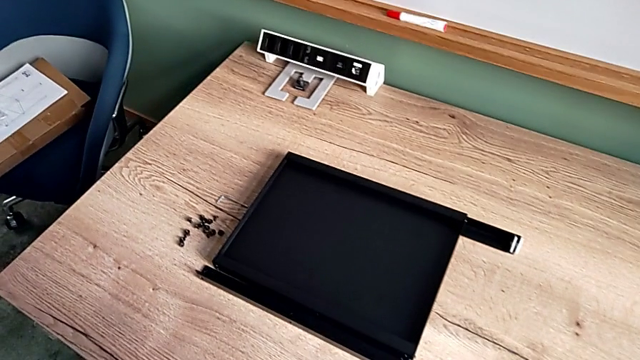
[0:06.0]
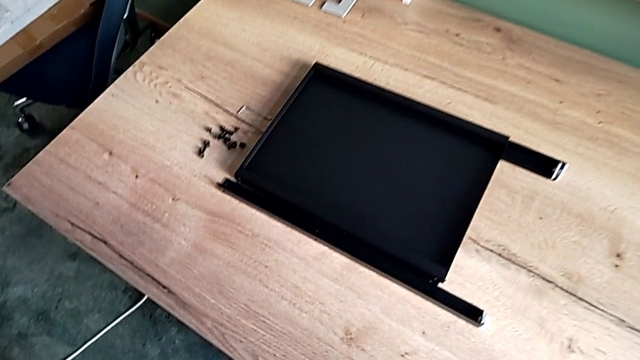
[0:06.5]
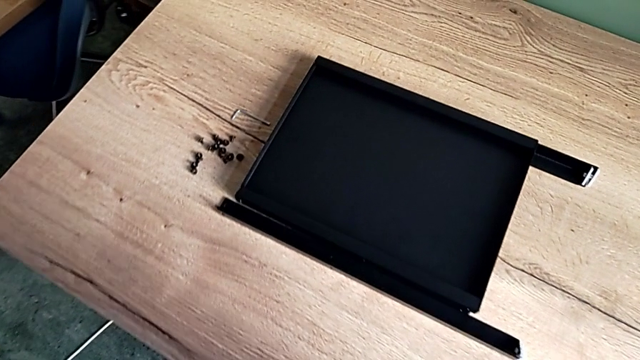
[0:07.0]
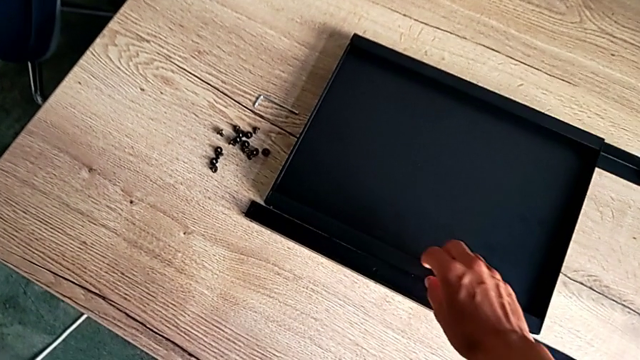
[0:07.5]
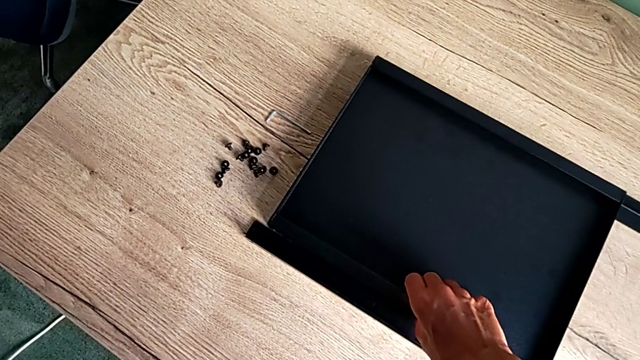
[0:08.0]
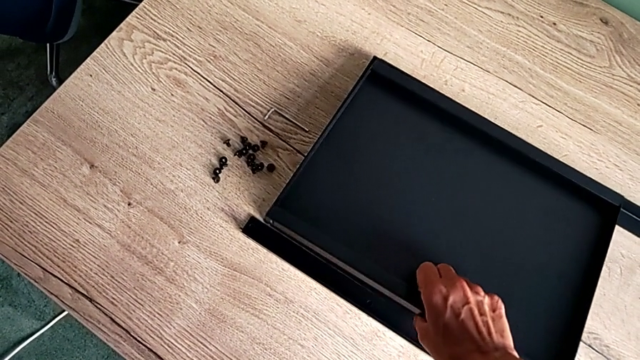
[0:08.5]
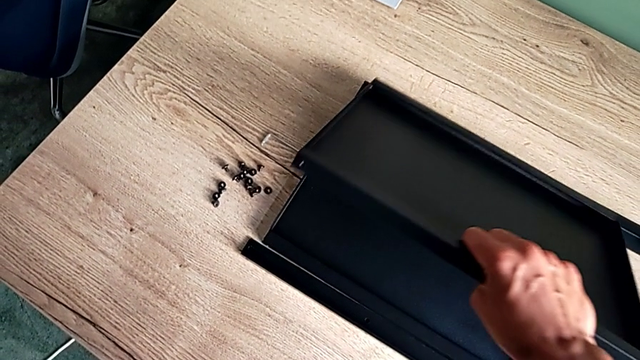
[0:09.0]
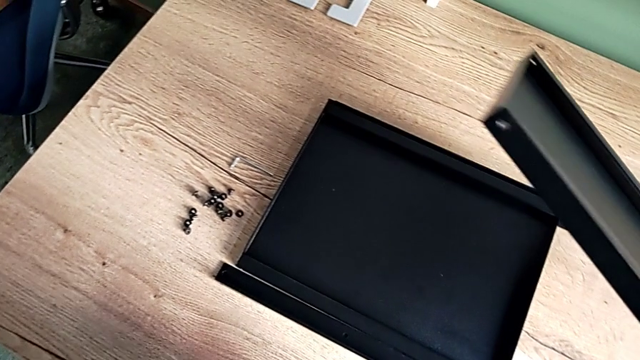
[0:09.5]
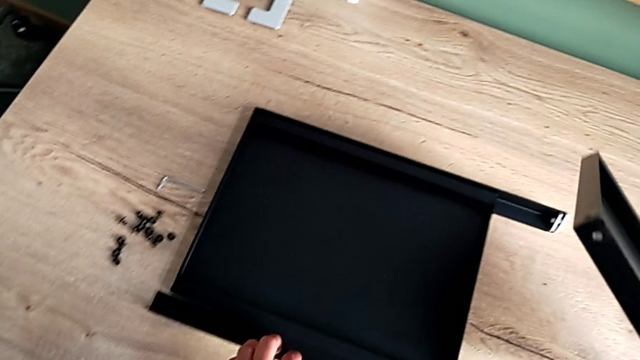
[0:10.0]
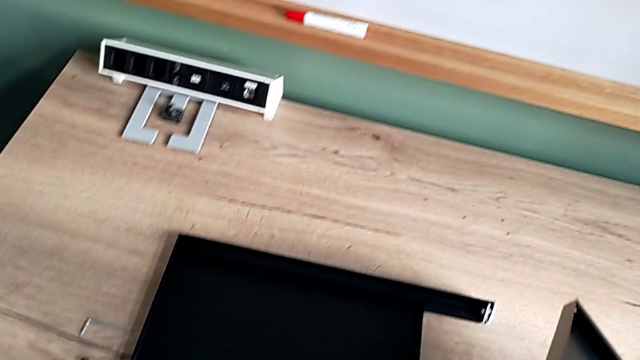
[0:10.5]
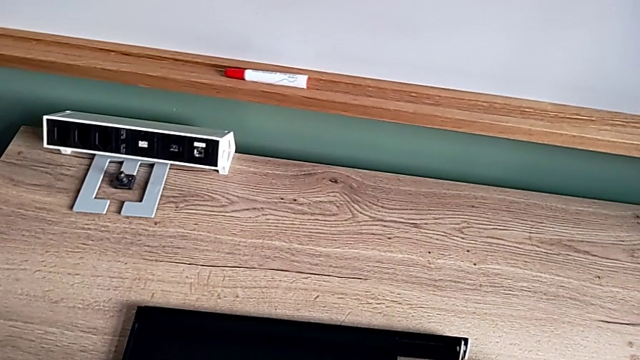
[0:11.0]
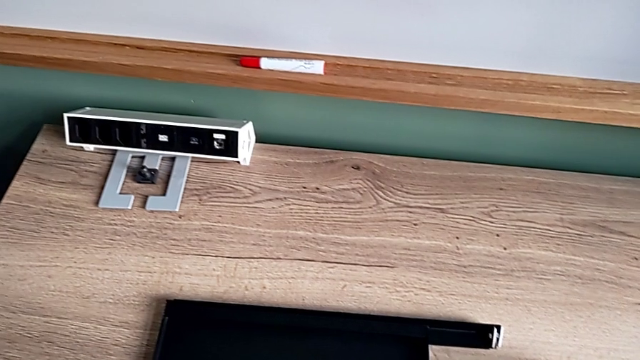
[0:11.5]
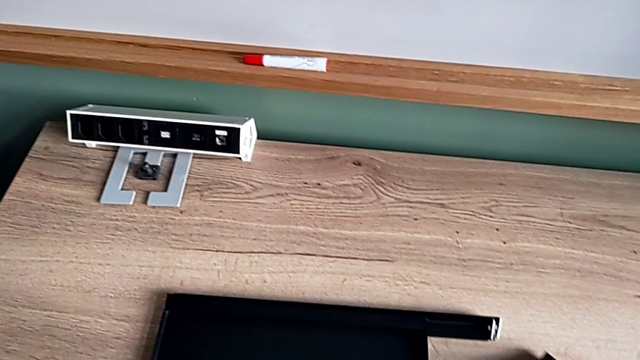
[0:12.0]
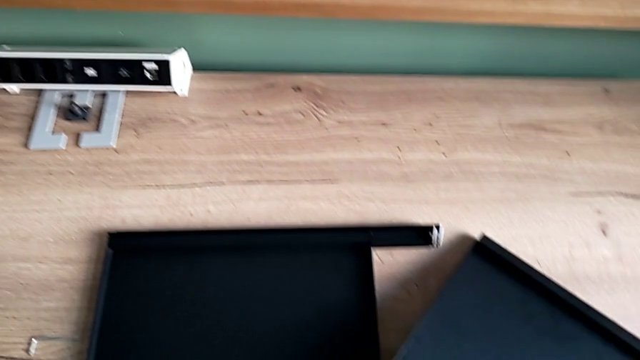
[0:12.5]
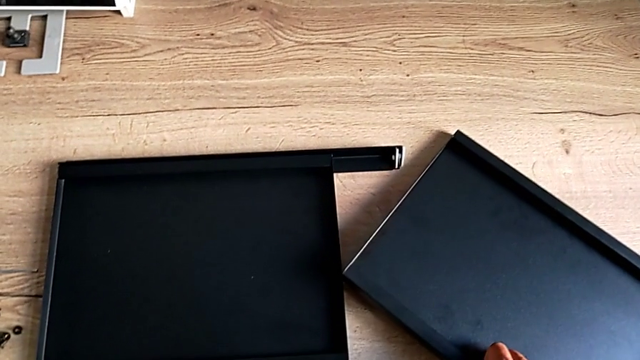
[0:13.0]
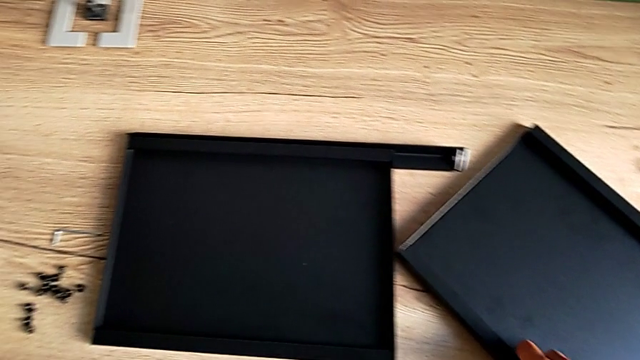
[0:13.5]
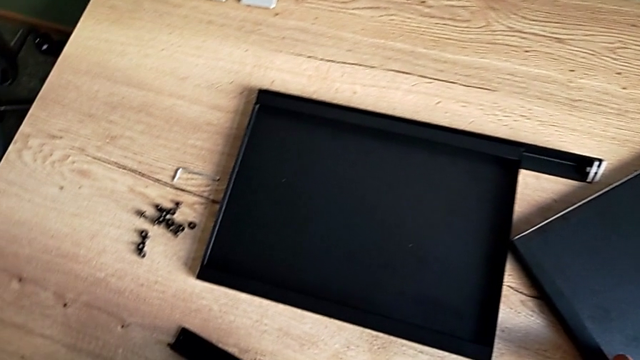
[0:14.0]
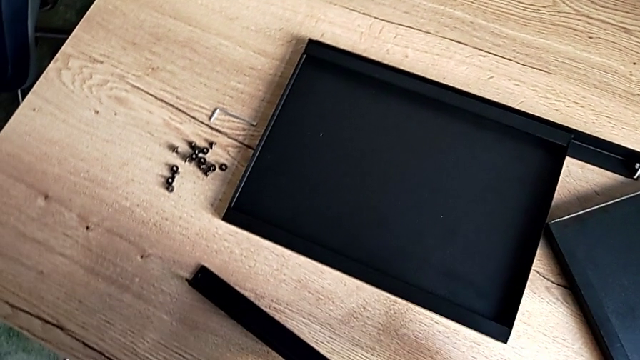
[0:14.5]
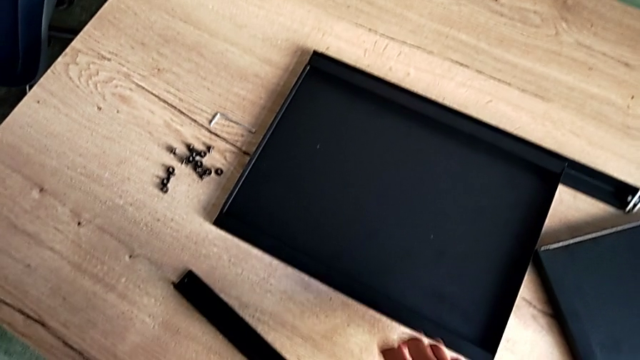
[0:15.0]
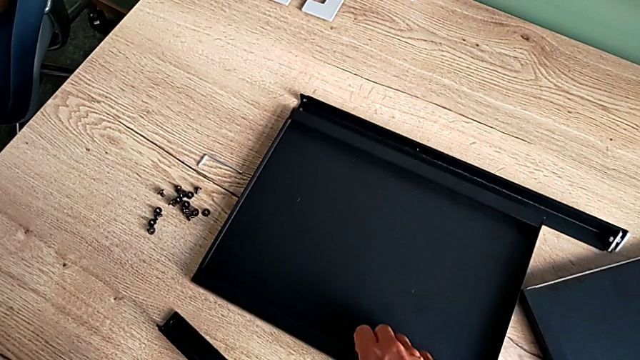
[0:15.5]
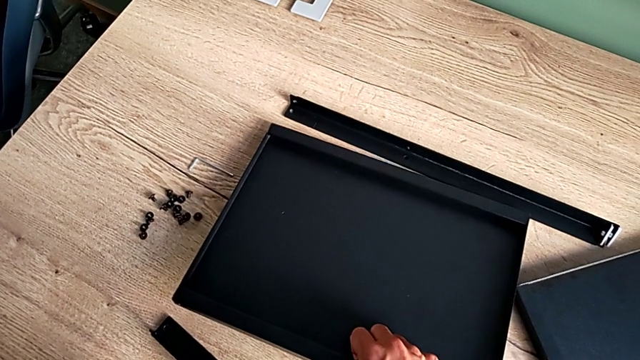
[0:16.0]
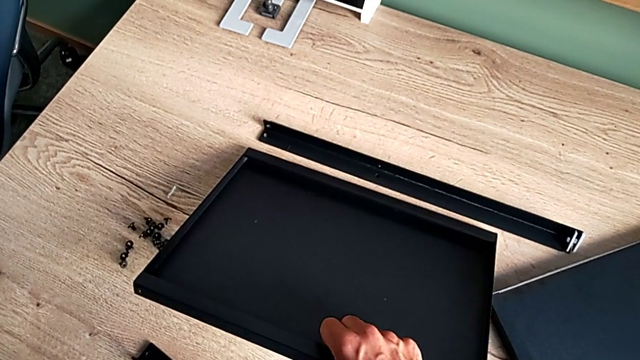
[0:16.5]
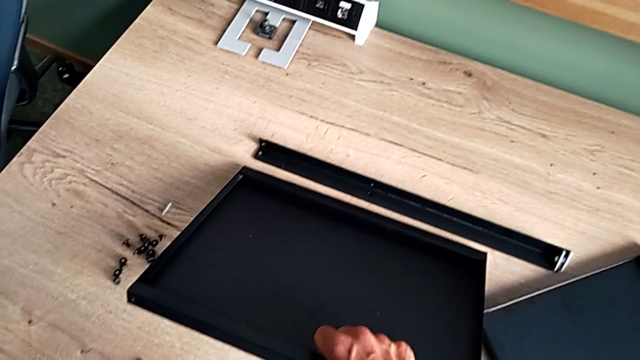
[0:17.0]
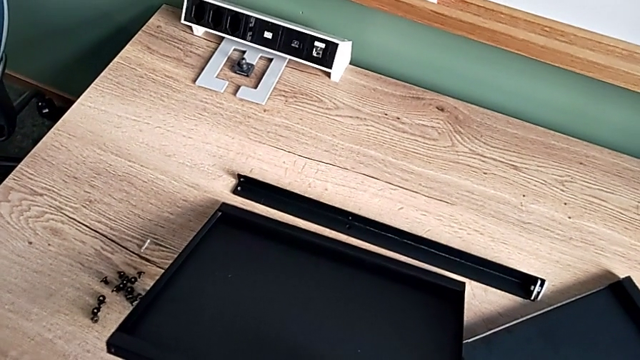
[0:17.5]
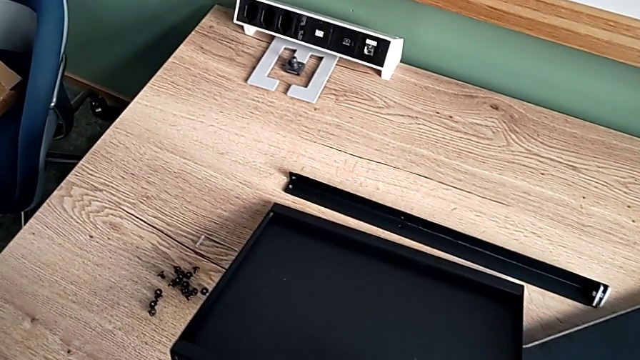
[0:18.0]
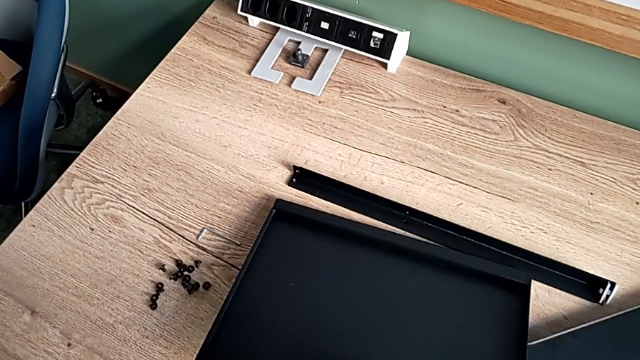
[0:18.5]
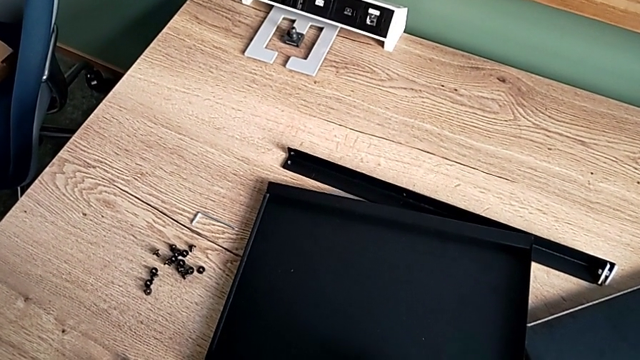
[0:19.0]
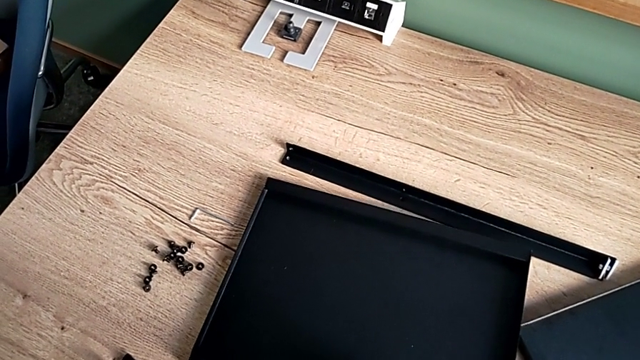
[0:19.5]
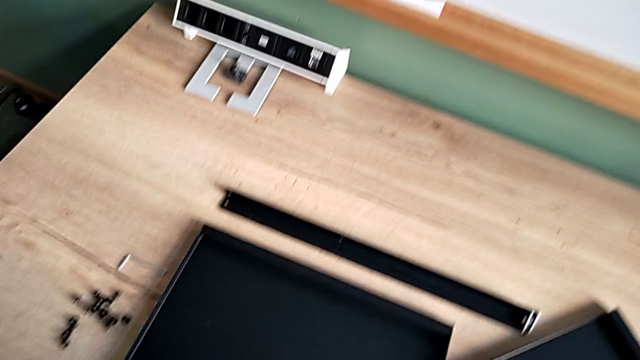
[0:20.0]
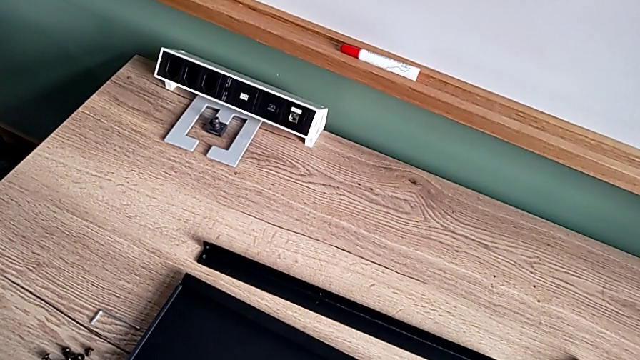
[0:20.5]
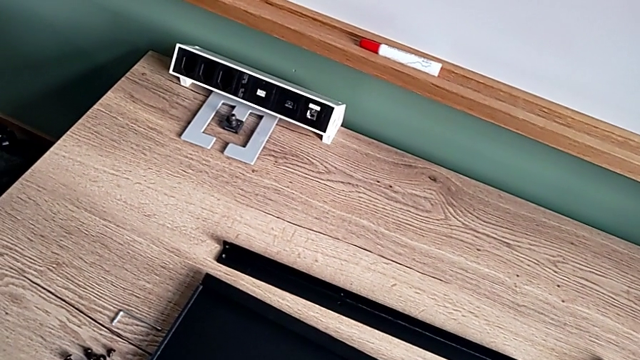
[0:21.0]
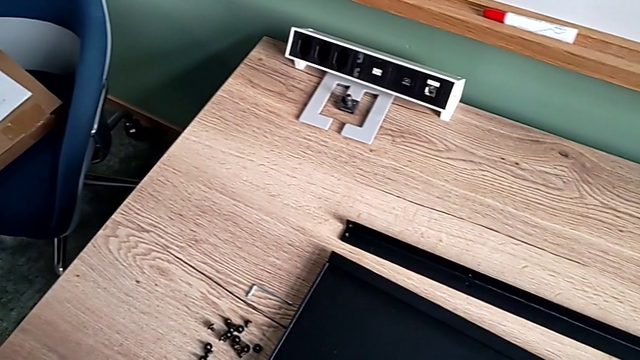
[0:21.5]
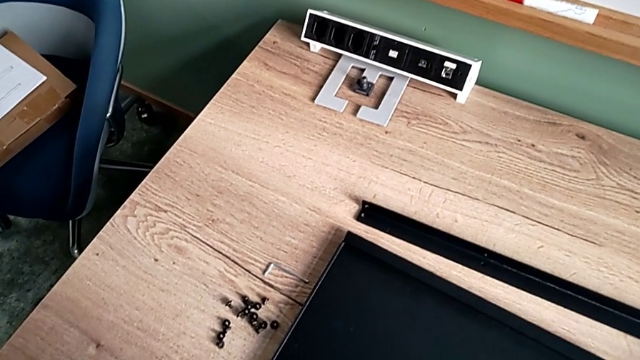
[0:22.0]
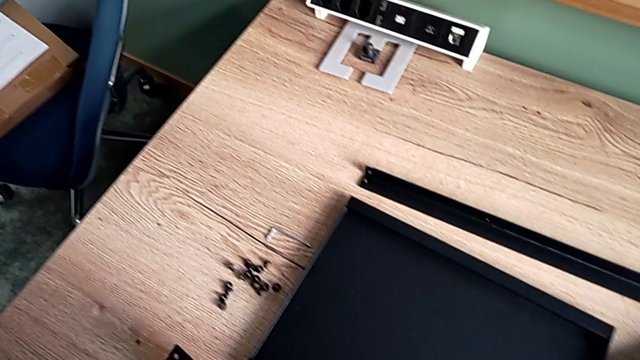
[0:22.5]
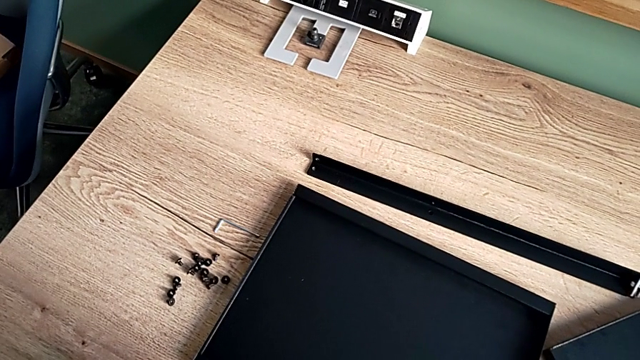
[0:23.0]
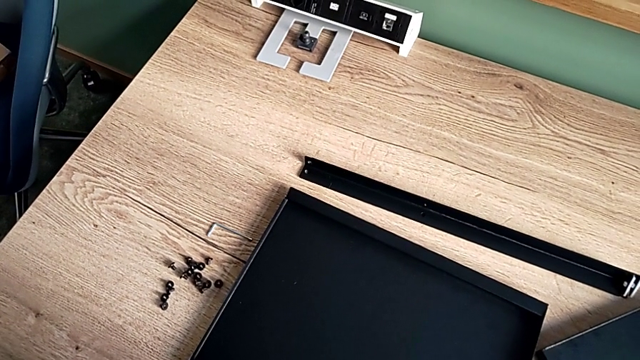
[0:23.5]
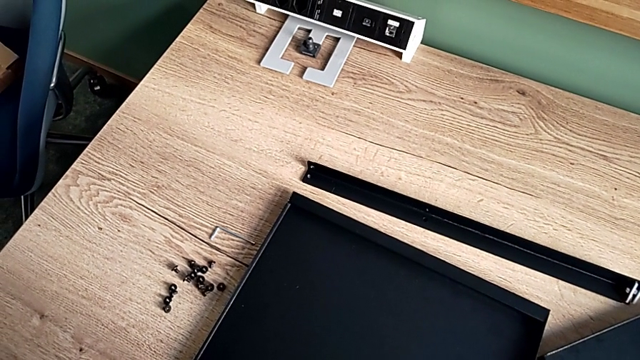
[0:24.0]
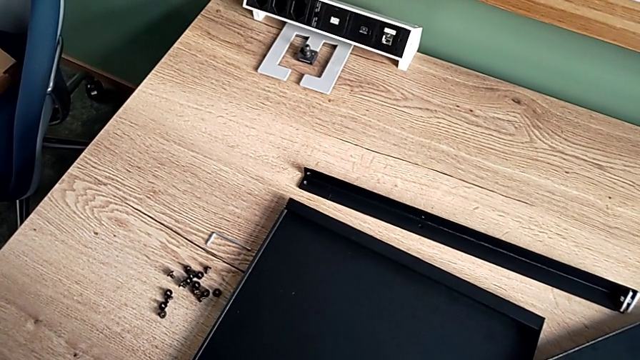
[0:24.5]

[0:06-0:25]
The camera wearer inspects the black furniture pieces. They grab the first tray and grab the second tray.

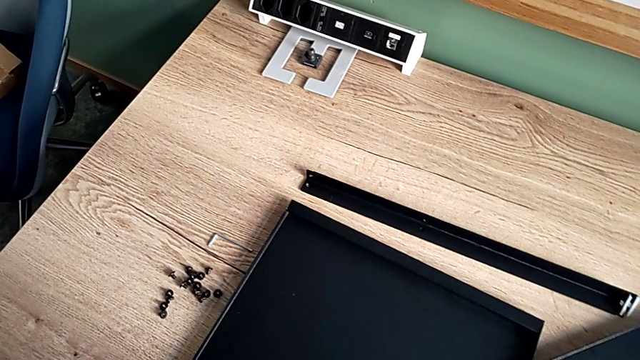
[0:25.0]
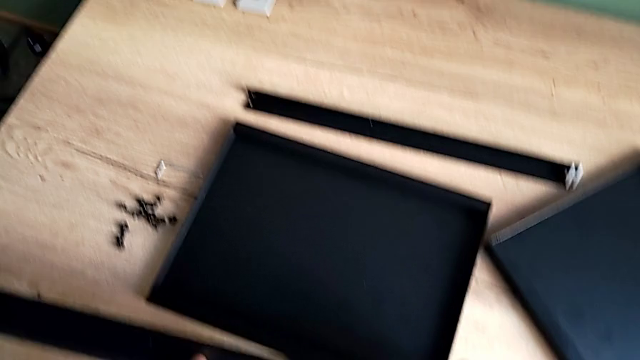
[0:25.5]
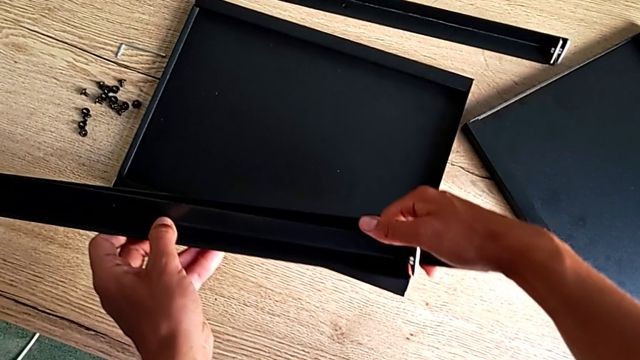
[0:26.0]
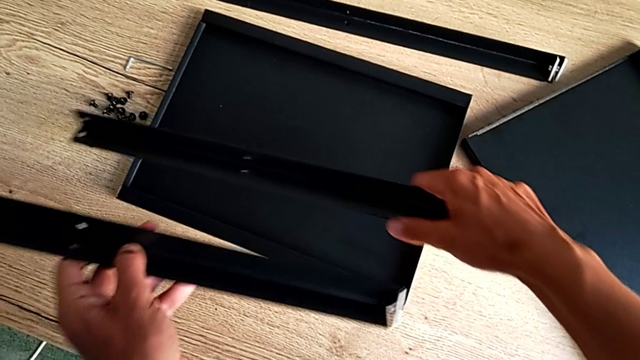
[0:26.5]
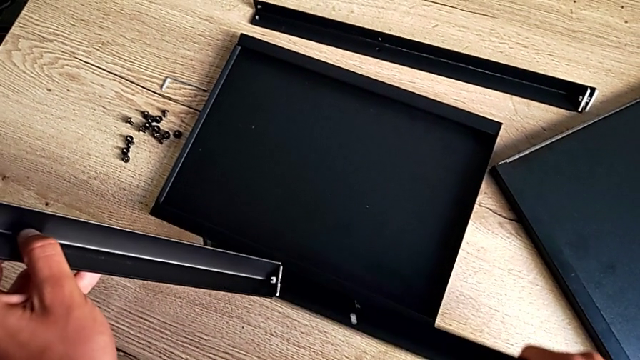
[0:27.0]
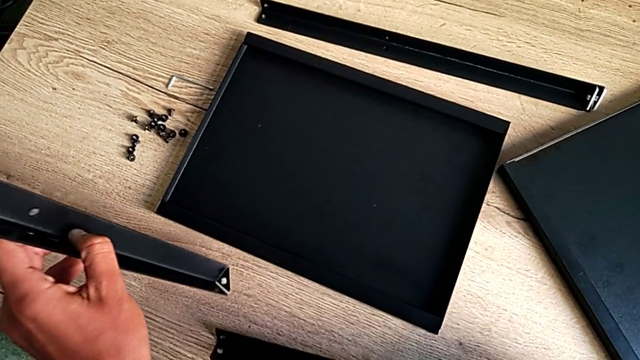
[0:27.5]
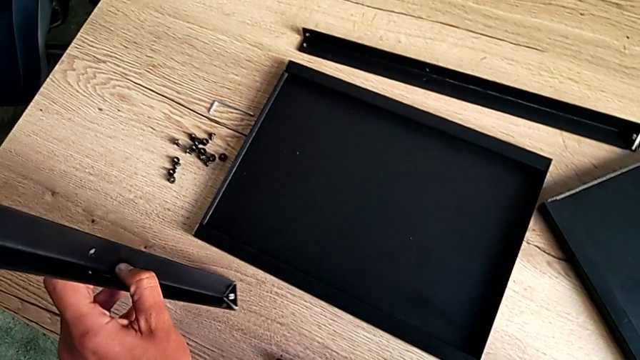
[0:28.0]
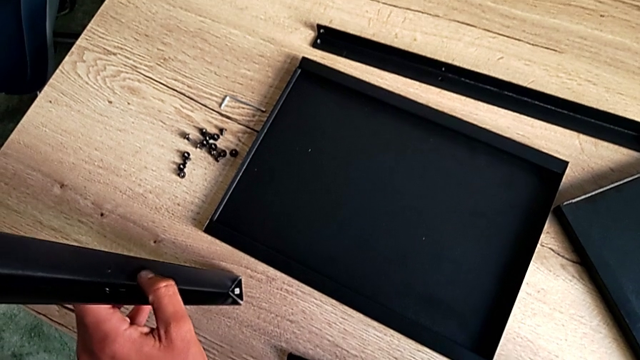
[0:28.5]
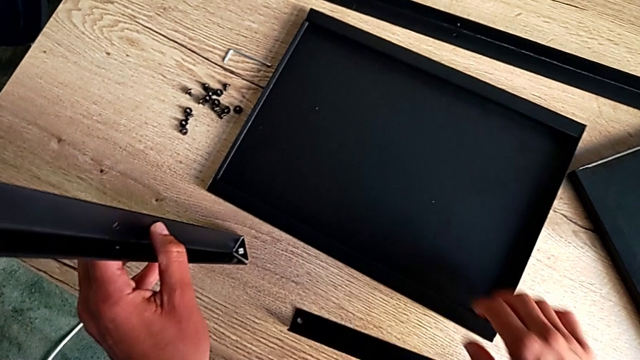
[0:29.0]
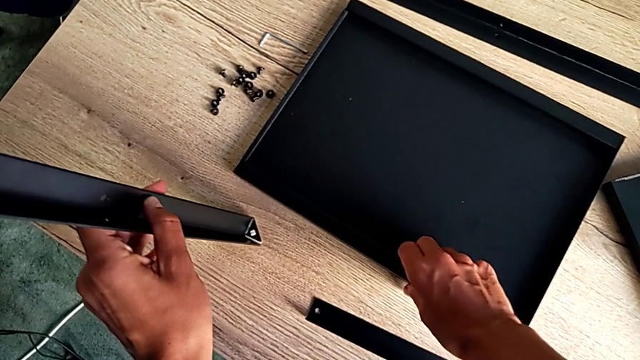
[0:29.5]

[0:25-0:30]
The camera wearer is aligning the first shelf with the leg before assembling it. They grab the leg.
